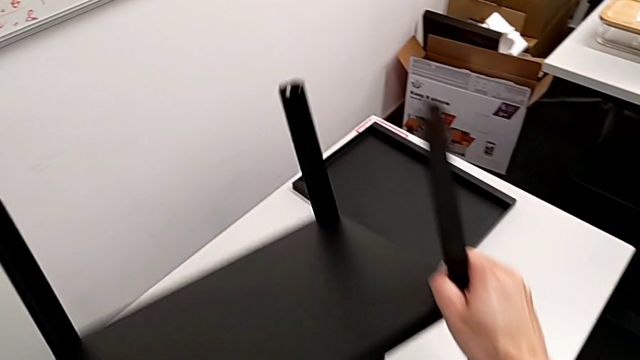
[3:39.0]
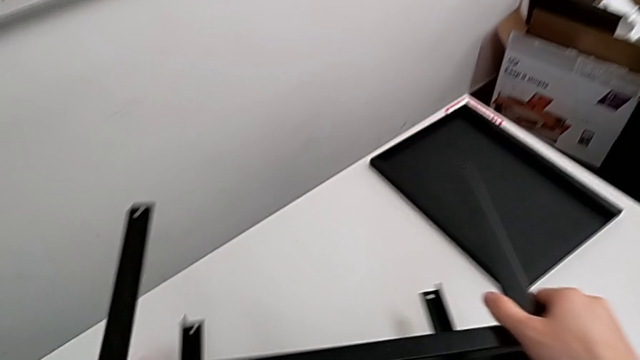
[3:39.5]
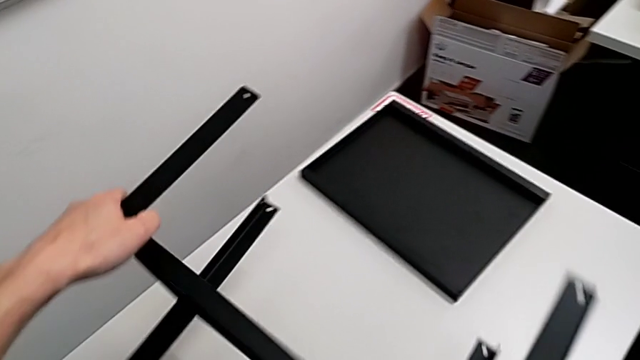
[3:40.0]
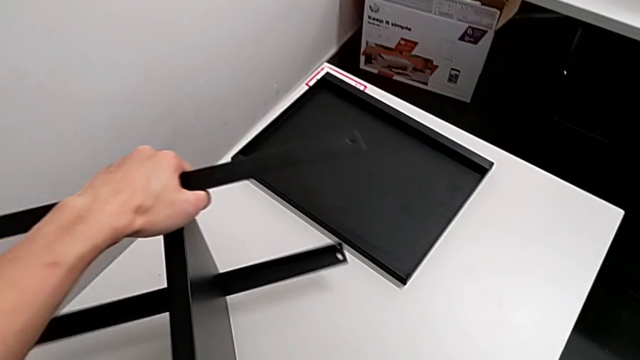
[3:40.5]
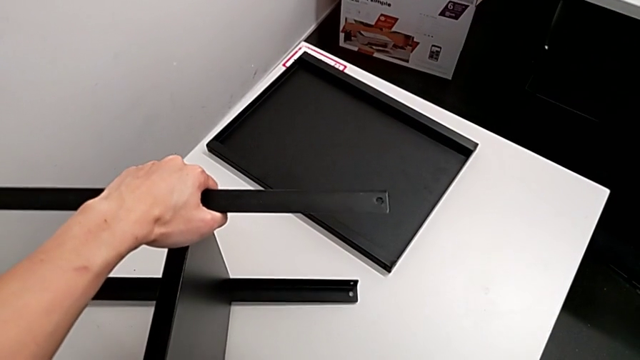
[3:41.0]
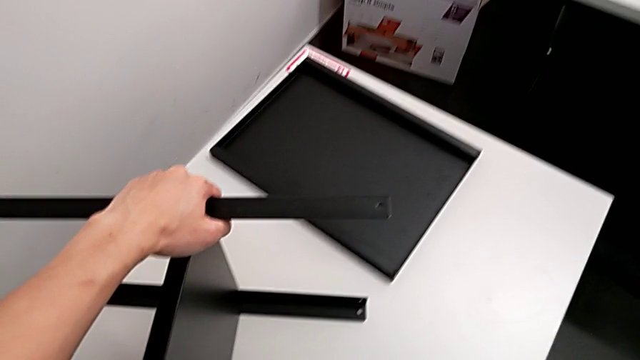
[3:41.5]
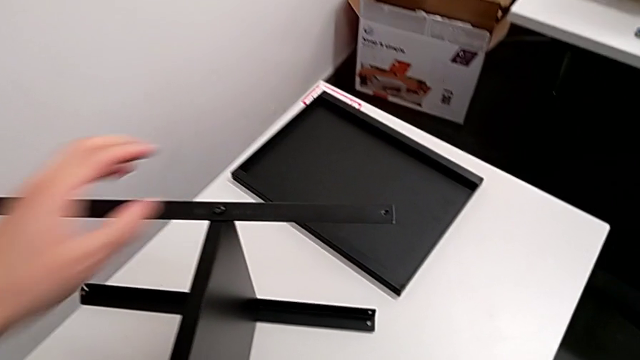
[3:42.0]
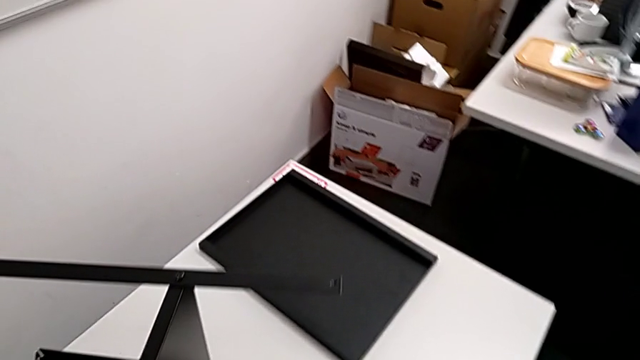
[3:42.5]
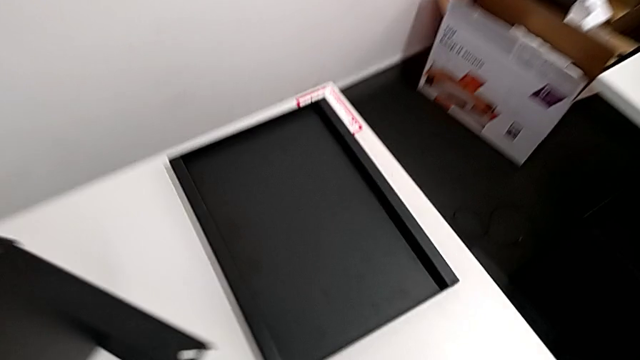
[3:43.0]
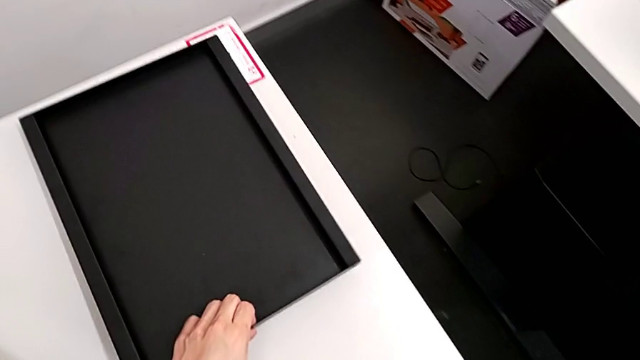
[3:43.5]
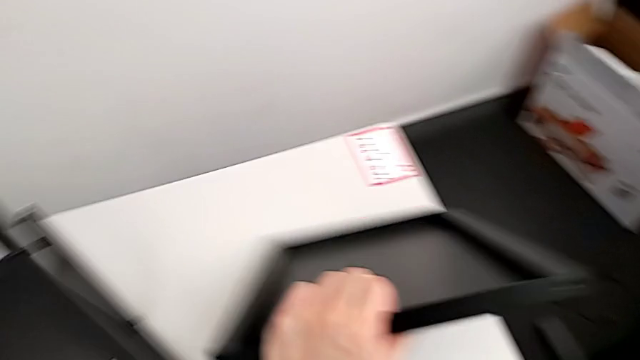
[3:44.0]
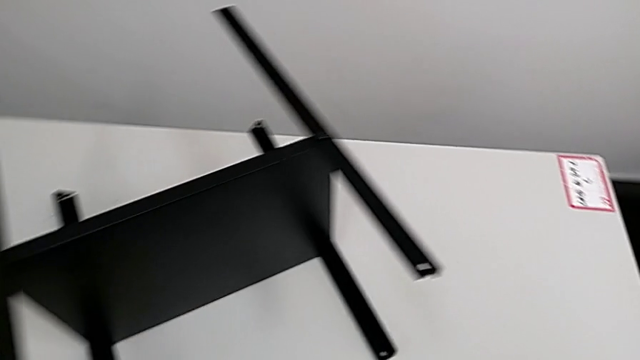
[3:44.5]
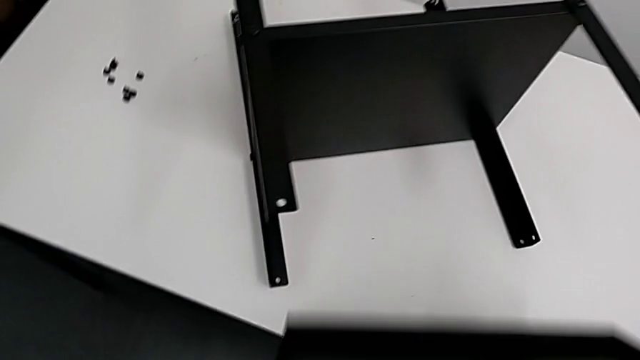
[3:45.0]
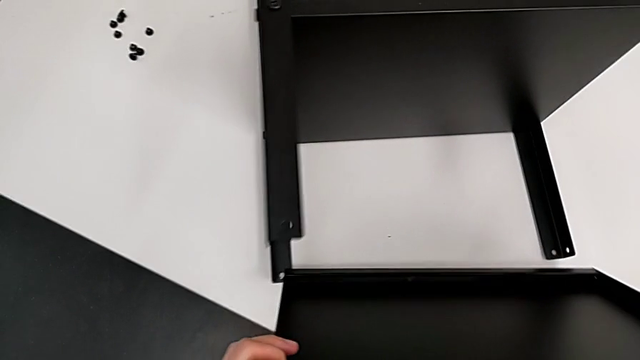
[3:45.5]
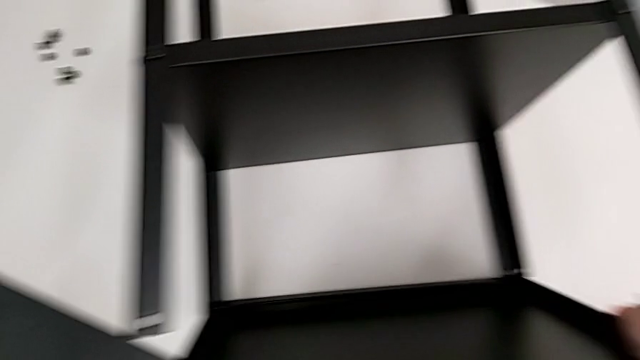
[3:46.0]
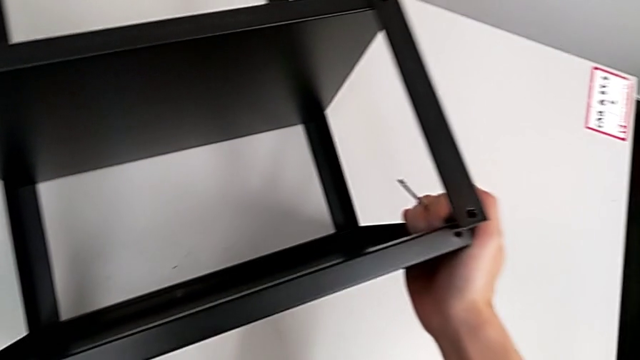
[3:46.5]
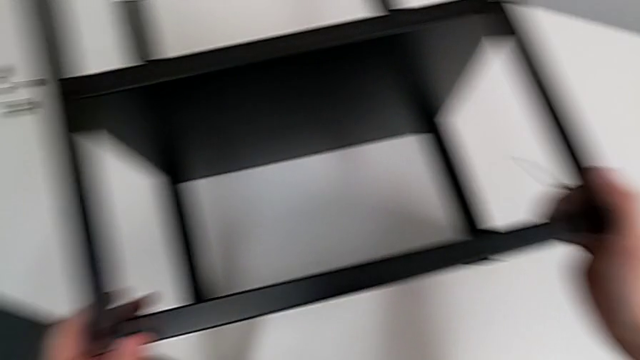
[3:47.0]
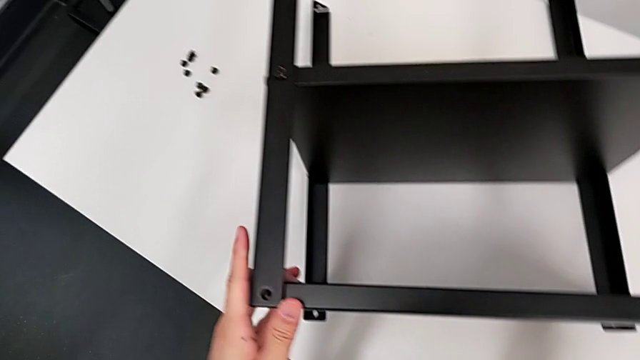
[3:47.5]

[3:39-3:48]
The camera wearer is aligning the table between the legs. They rotate the nightstand, place it, approach the top tray, grab the tray, lift the top tray and align it.

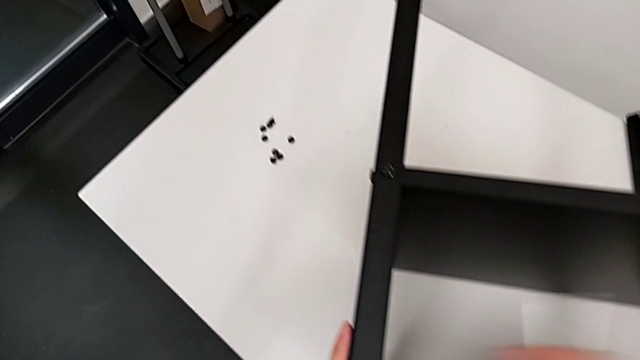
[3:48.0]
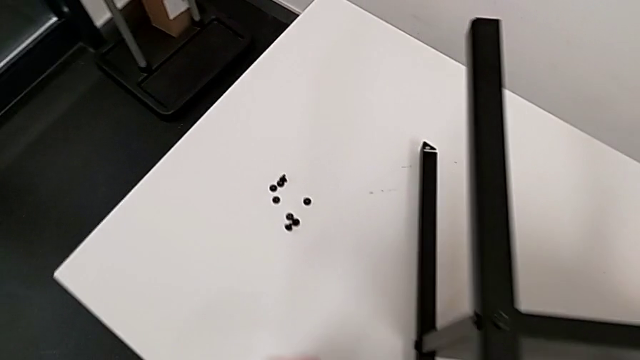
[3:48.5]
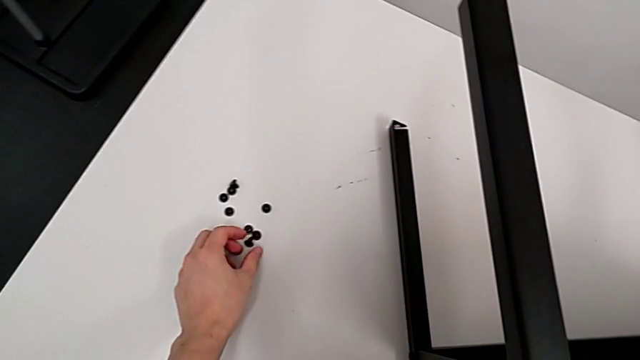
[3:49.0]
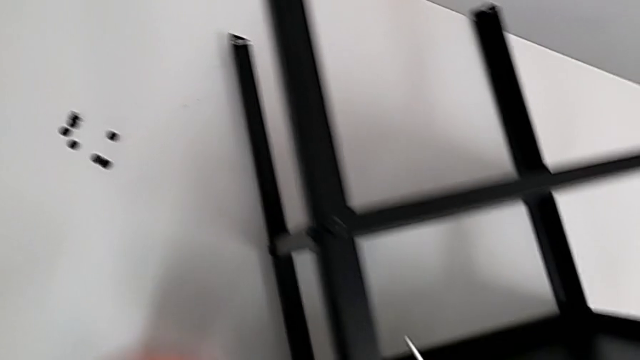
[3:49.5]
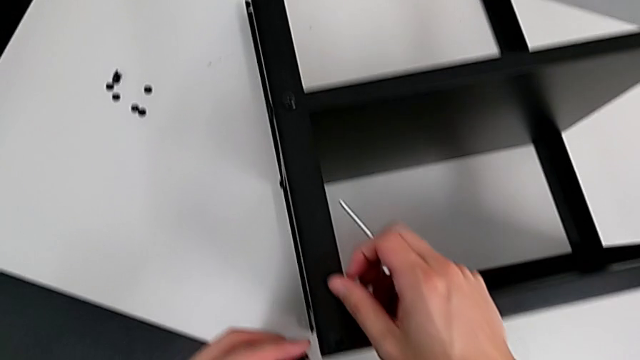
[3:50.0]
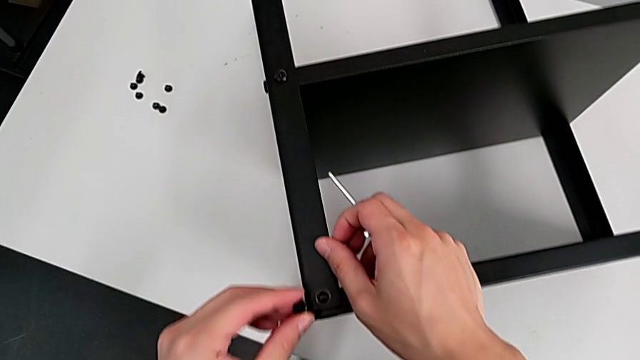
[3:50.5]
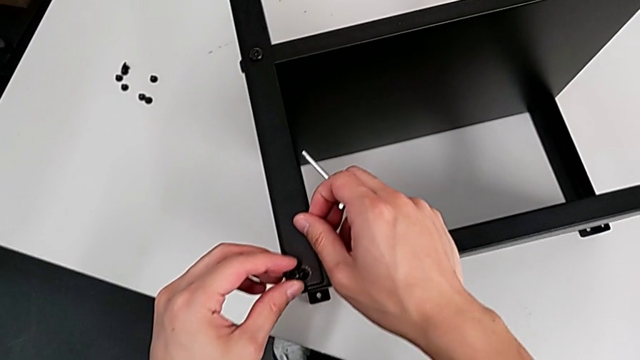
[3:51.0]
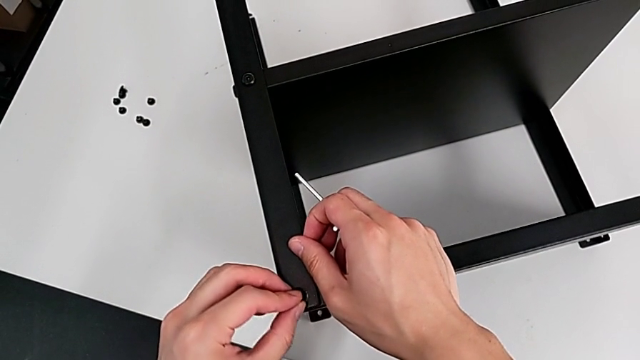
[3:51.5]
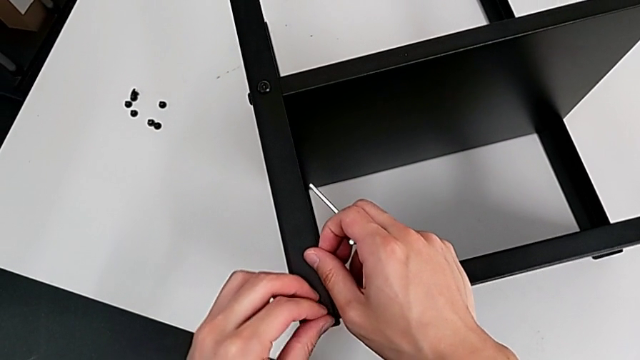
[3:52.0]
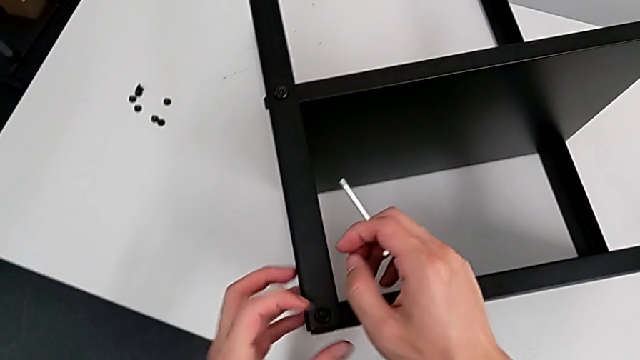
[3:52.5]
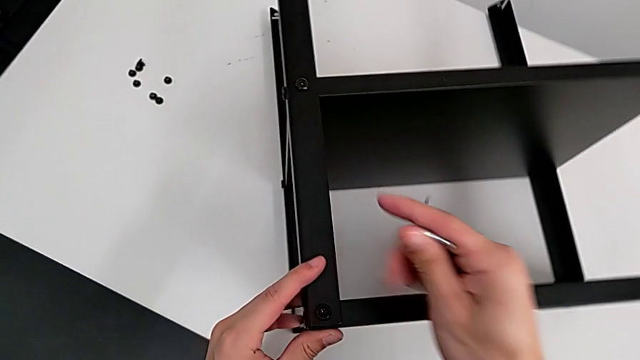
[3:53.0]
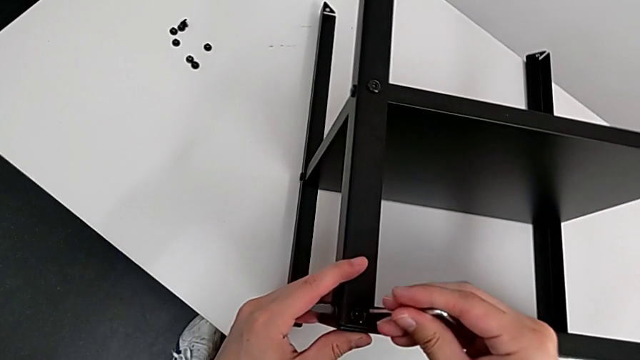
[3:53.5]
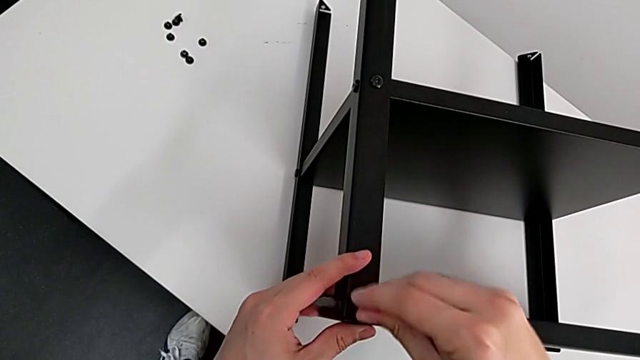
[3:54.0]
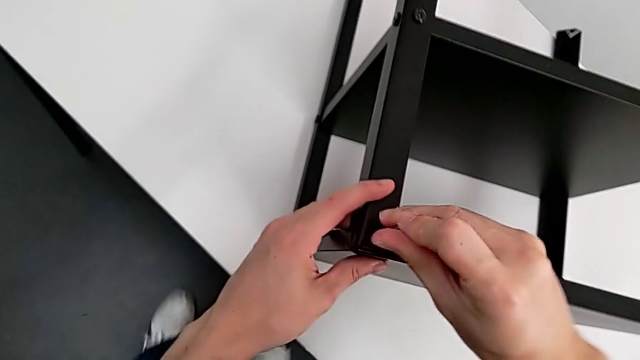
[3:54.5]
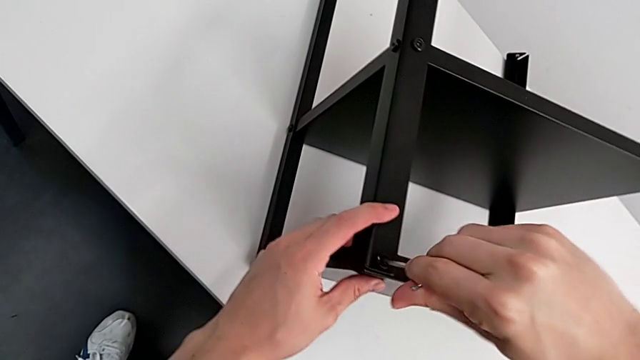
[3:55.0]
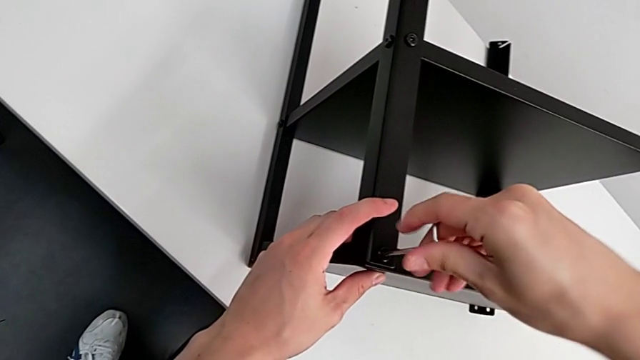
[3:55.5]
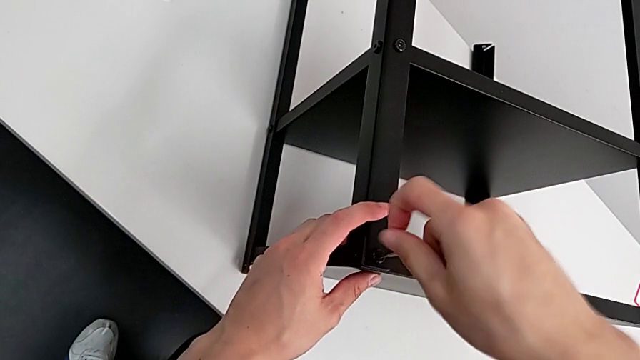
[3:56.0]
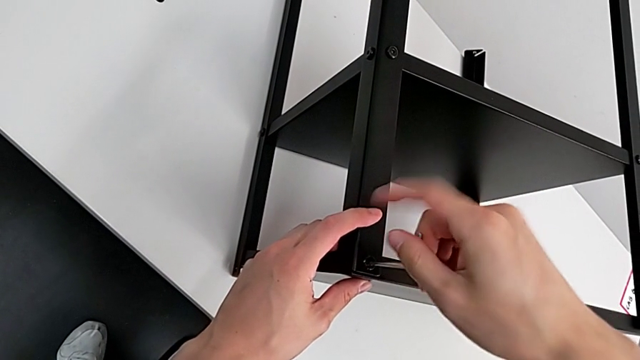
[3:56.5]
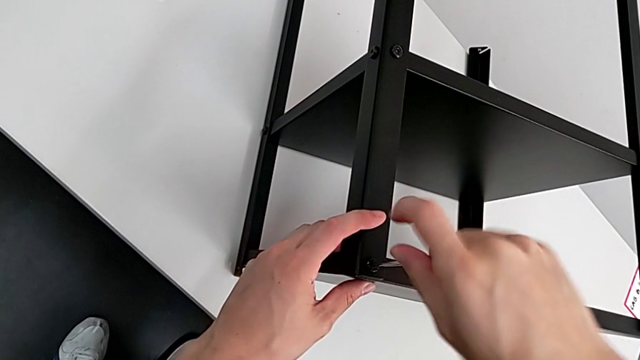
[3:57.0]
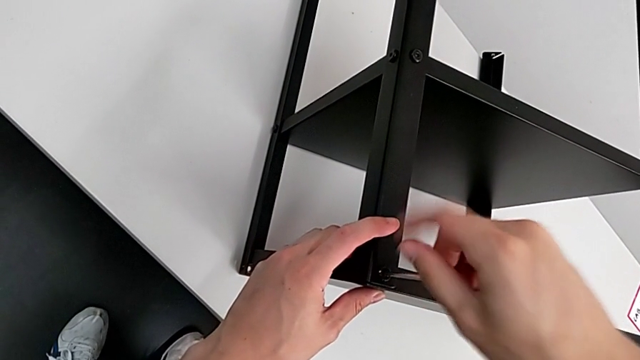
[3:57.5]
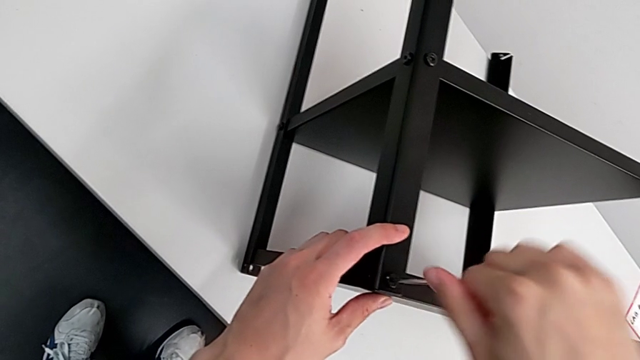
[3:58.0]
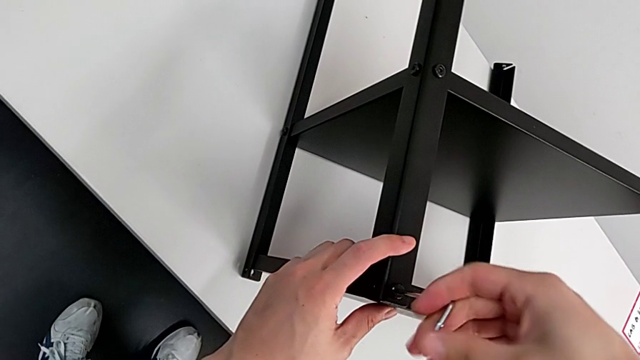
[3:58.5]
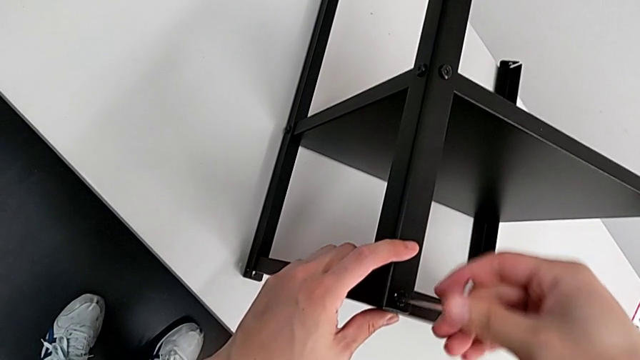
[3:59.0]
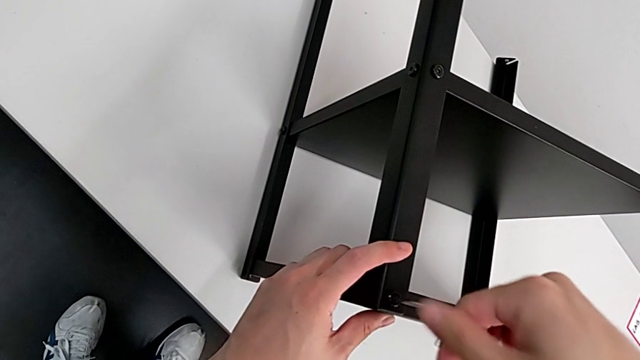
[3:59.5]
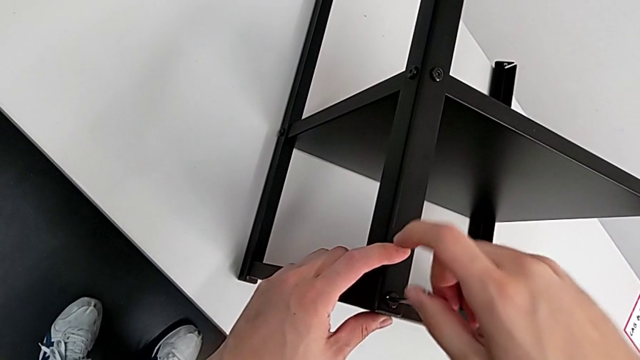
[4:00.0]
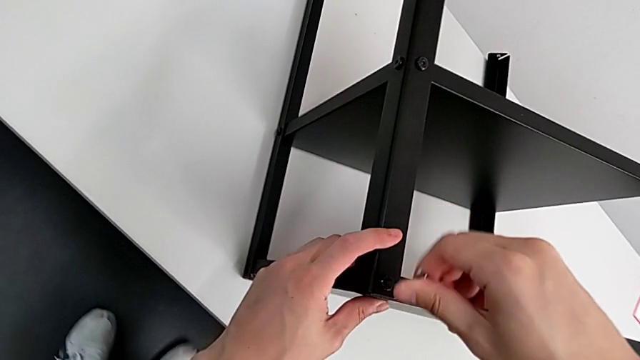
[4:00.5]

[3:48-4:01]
The camera wearer is screwing the first leg of the table. They approach the hex socket head, grab it, approach the top tray, insert the hex socket head, insert the Allen wrench, screw the hex socket head and withdraw the Allen wrench.
